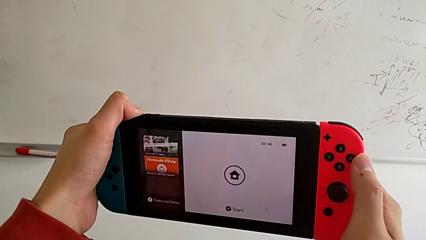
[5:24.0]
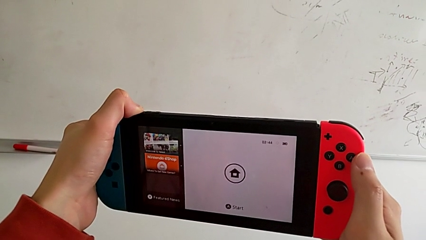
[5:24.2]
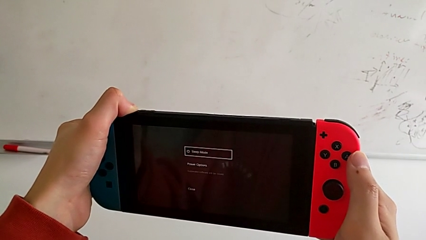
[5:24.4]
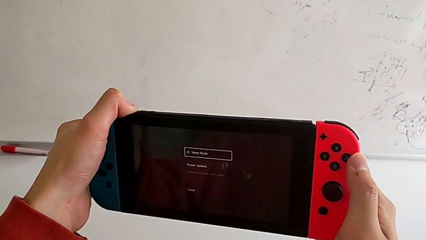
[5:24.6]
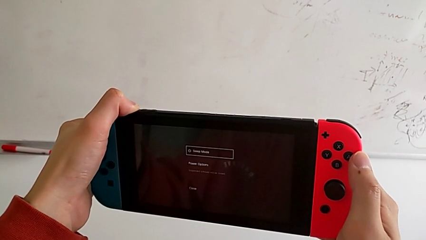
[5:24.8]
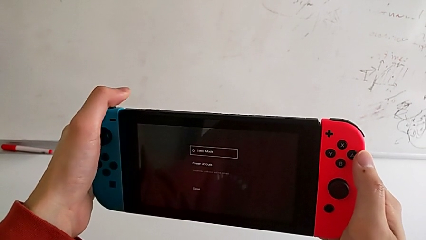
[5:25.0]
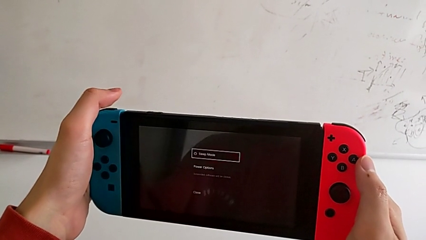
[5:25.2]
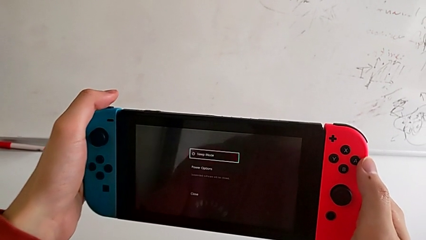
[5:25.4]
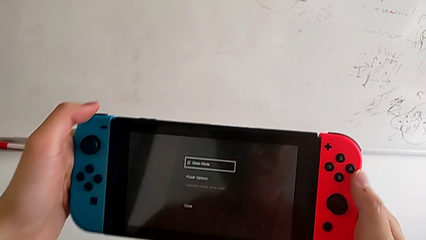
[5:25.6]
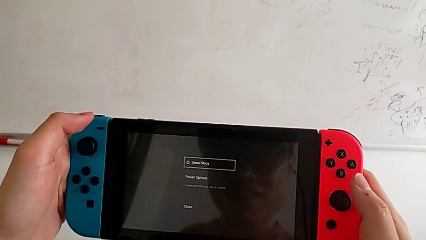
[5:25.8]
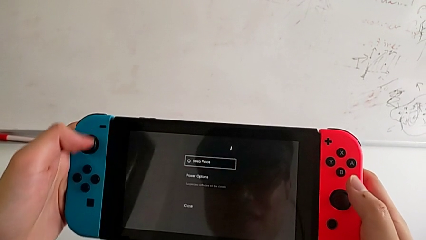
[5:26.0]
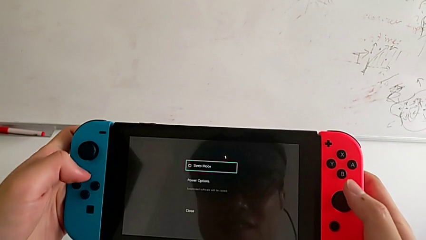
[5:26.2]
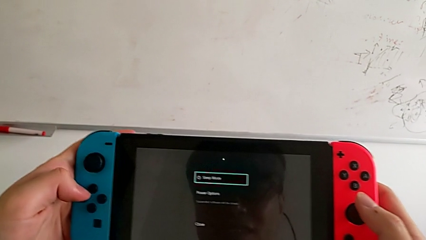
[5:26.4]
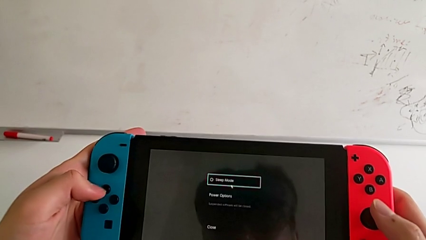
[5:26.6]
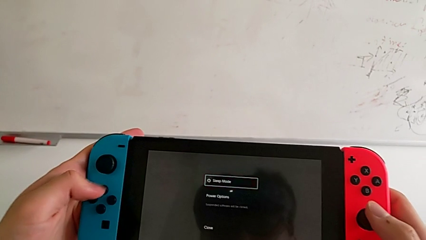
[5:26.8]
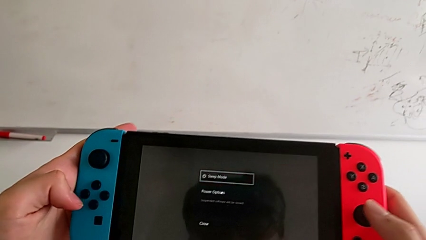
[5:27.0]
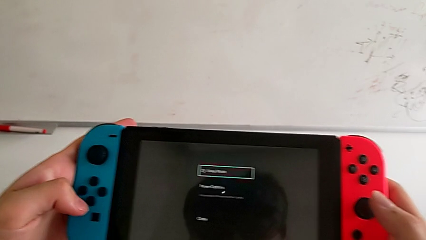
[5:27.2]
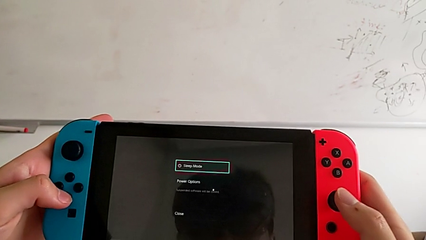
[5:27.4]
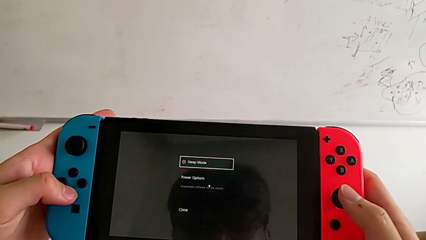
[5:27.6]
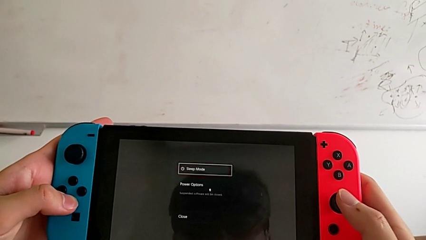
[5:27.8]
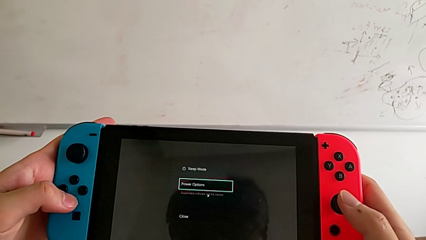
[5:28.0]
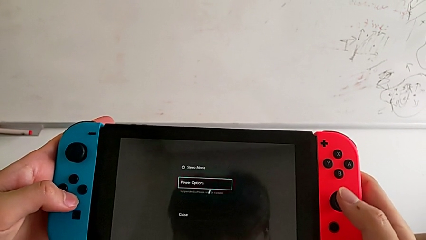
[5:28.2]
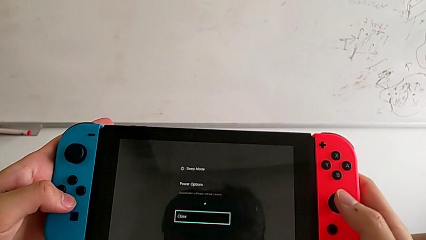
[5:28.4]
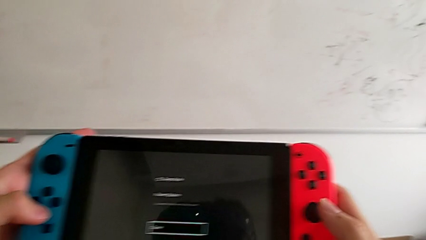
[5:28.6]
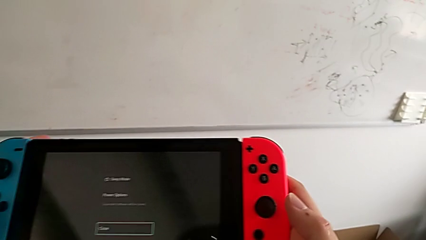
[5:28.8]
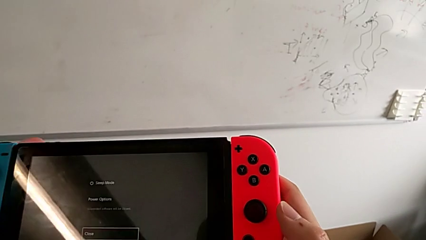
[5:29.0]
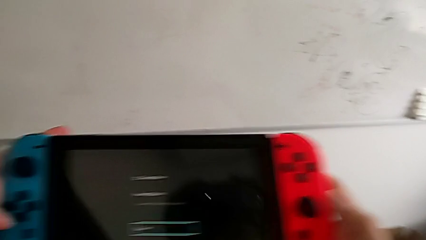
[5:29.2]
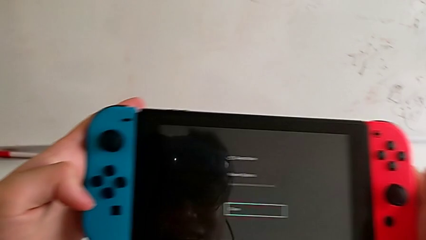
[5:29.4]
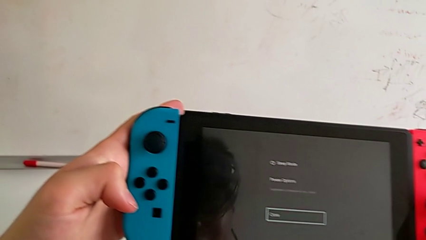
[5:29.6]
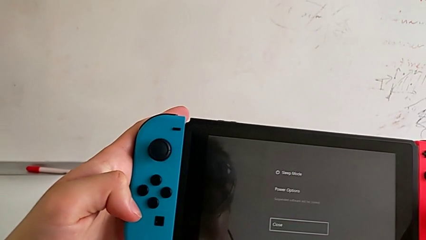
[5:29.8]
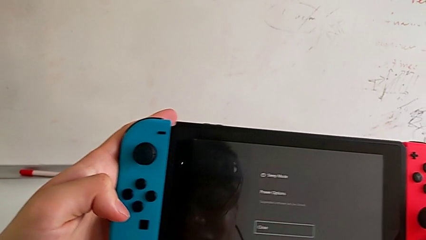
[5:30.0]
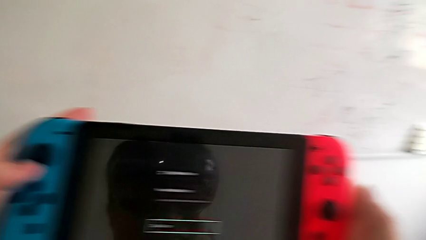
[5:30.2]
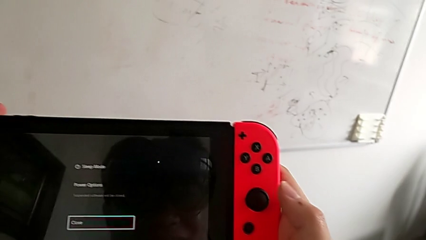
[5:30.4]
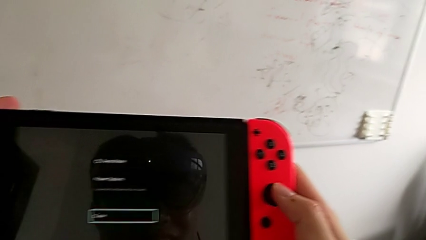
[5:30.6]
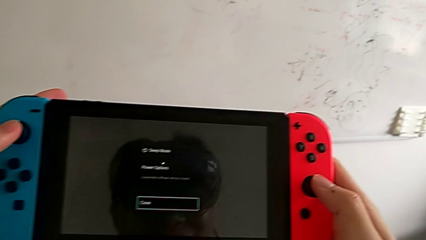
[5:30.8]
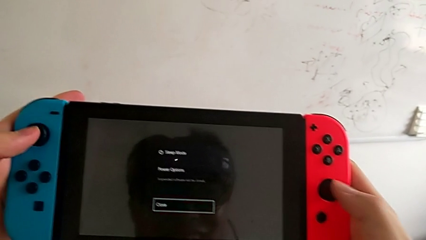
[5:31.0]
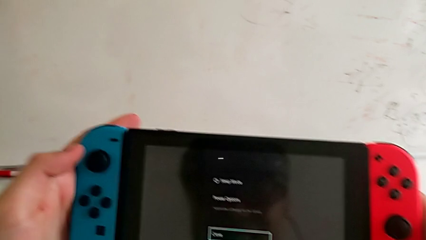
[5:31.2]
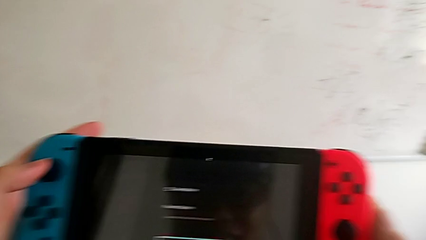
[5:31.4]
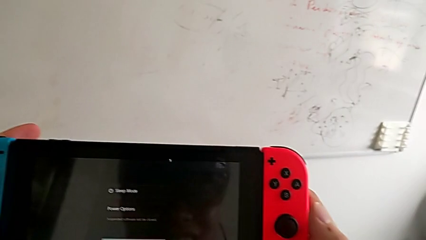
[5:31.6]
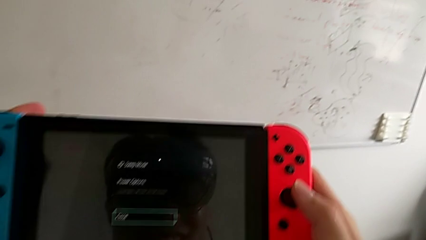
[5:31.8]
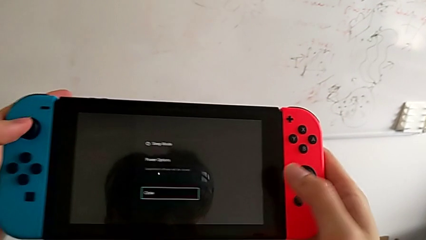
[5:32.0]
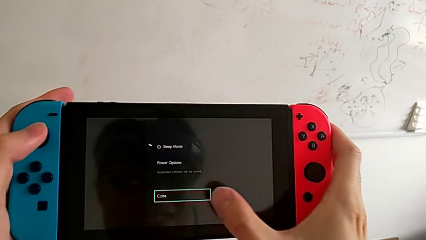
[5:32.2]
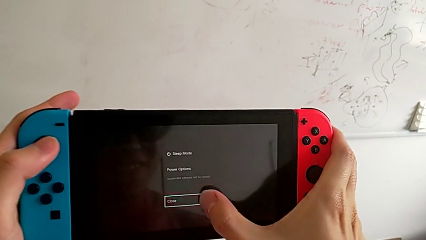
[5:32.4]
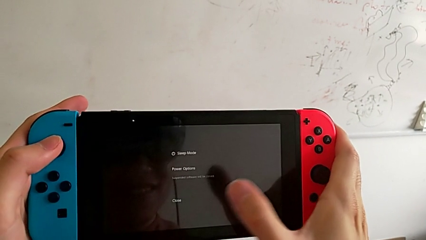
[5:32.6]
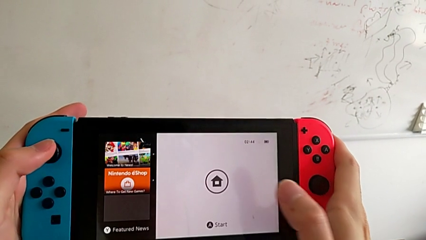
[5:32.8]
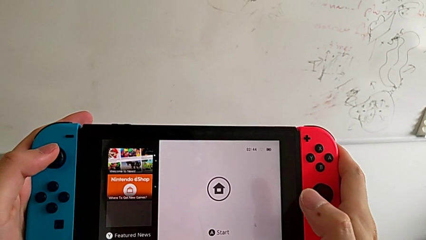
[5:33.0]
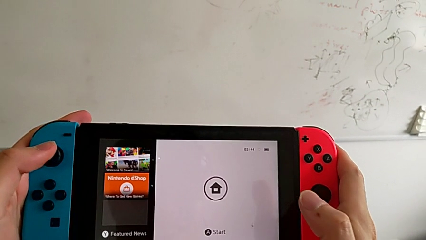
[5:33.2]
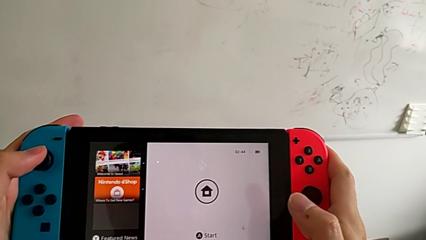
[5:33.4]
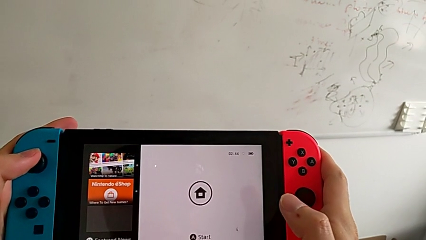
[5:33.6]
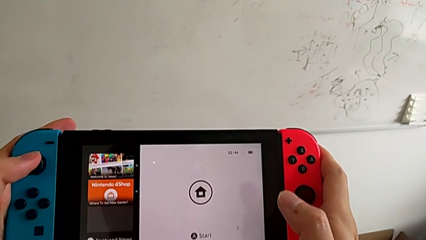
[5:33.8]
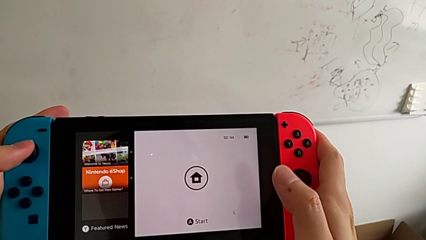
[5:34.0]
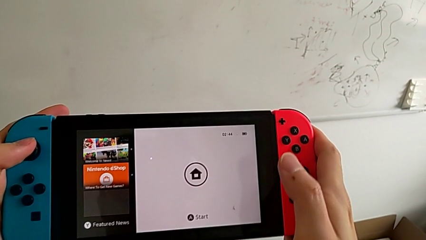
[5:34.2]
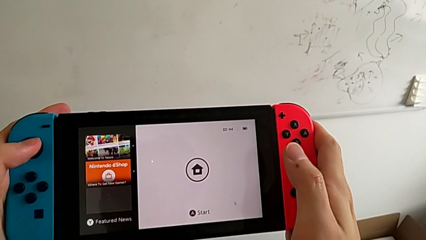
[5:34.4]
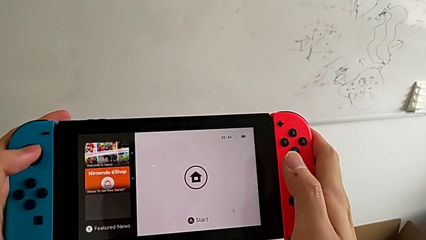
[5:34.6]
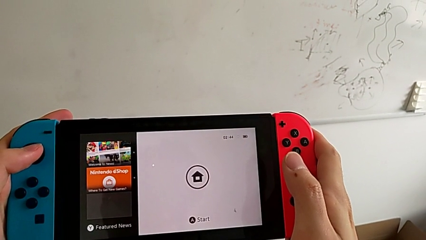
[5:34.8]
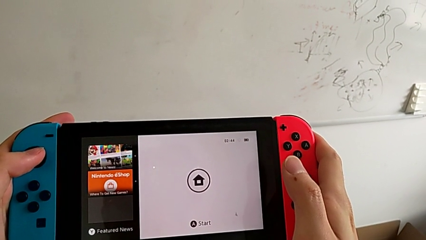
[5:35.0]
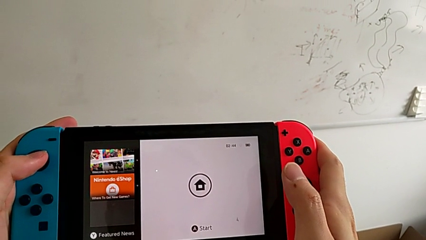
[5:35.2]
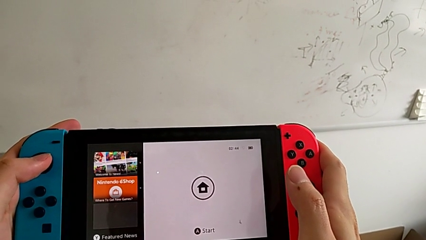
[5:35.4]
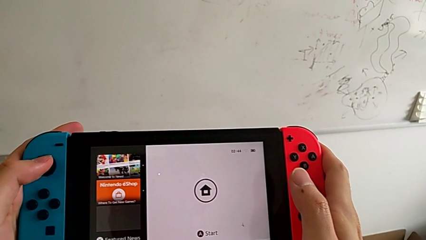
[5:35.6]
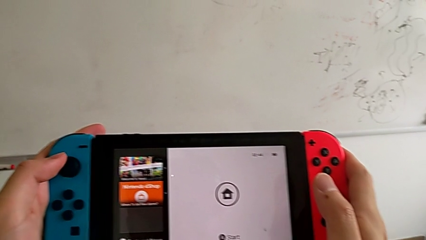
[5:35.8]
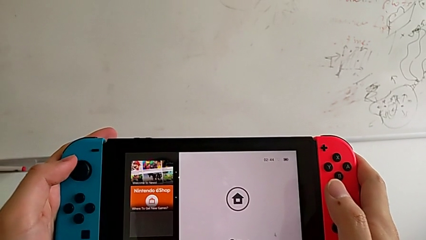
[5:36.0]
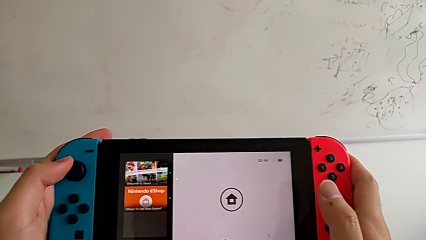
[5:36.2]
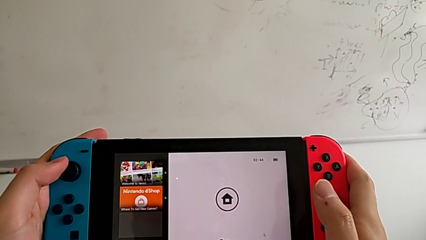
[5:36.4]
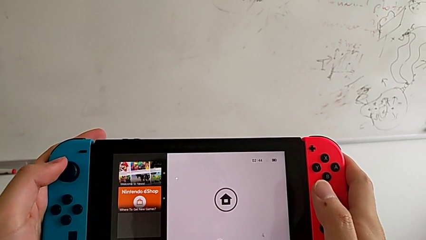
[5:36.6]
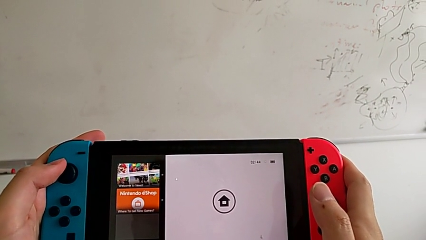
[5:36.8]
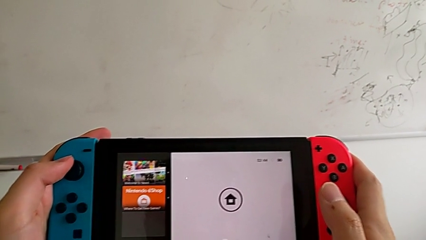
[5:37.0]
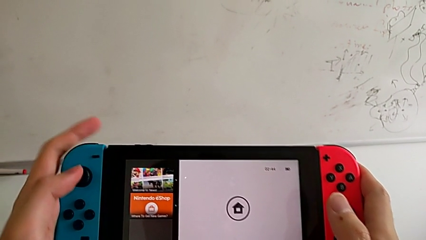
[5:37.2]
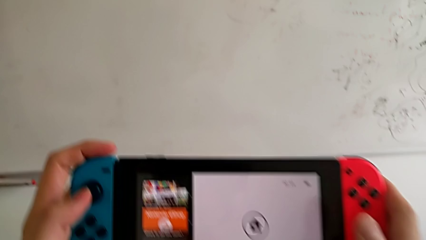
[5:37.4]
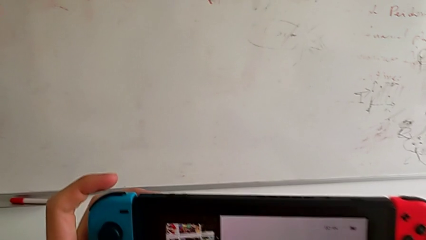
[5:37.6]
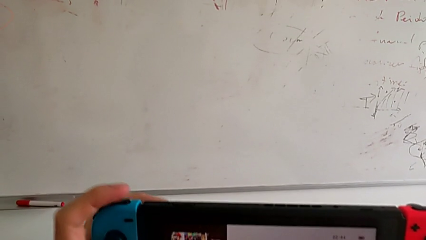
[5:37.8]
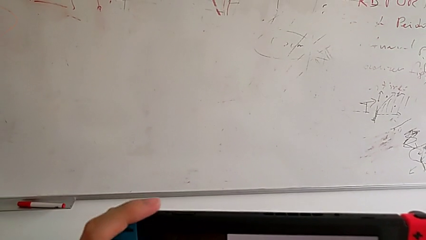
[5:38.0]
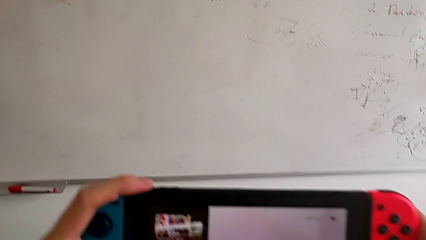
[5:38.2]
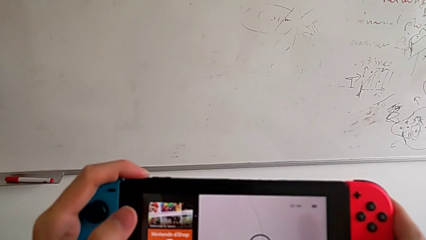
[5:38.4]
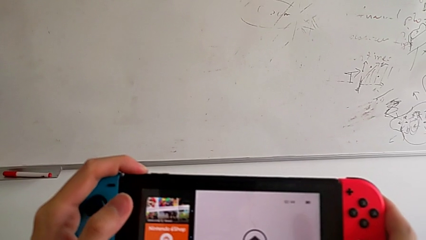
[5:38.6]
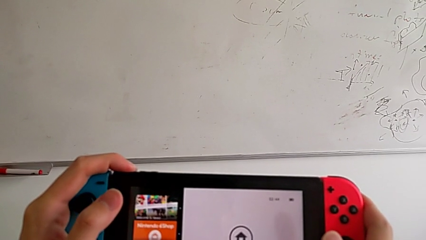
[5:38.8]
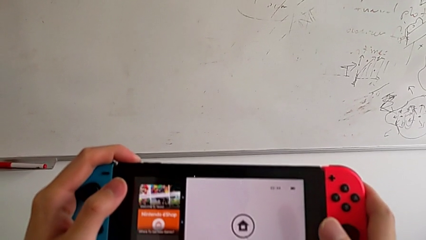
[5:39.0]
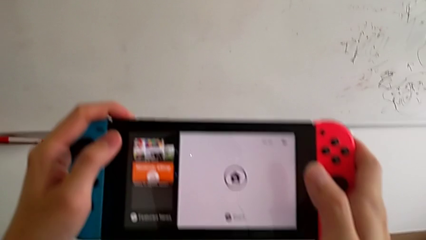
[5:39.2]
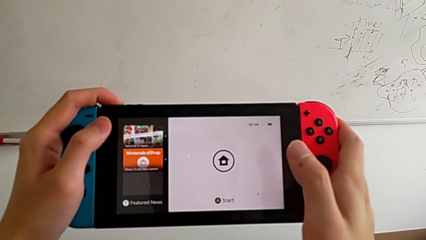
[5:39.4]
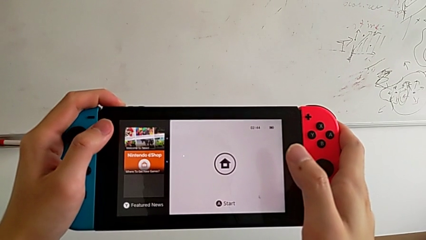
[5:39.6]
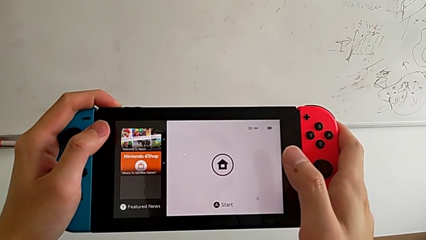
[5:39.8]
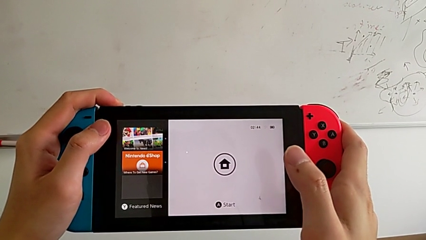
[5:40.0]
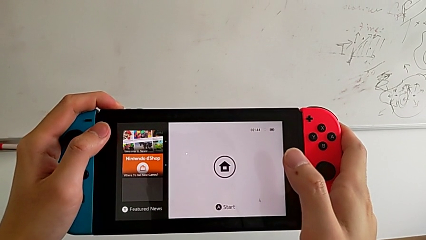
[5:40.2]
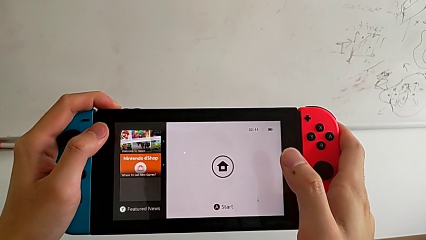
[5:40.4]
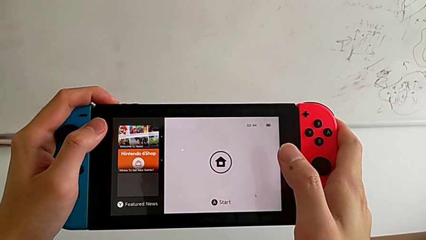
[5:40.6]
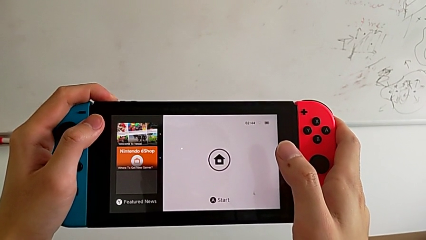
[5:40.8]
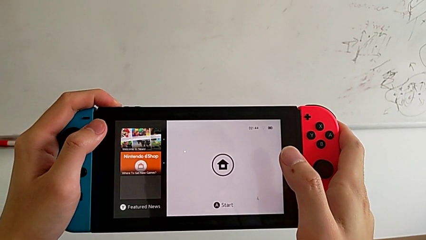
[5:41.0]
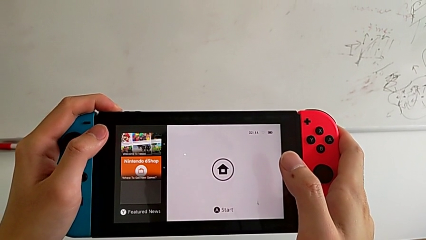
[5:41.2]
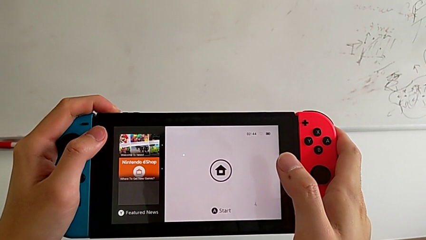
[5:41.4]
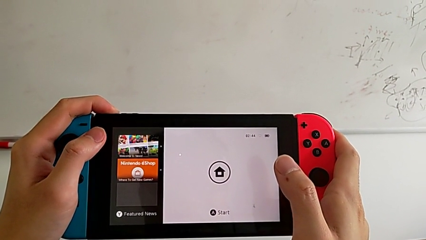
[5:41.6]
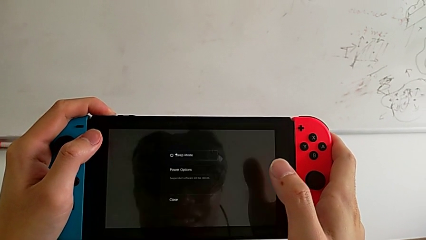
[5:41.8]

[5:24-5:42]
The camera wearer is turning off the Nintendo Switch. They click the top button, slide the Joy-Con controller, click the touch screen and click the top button.
